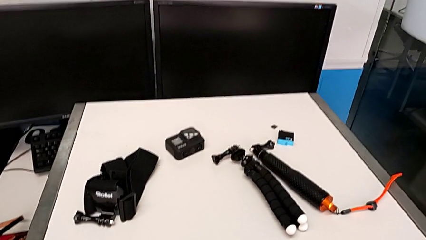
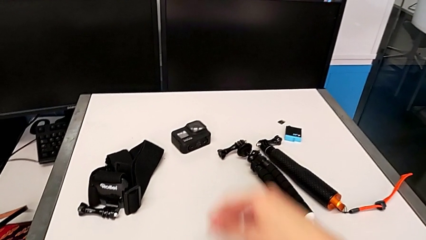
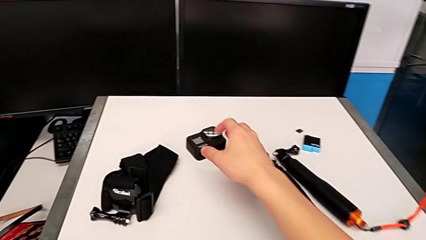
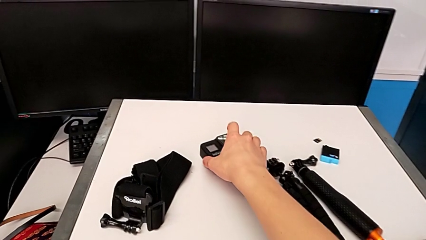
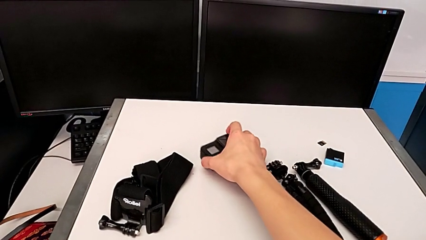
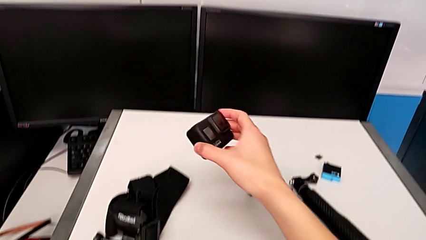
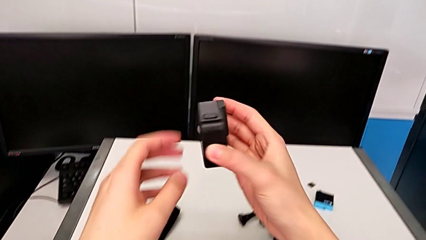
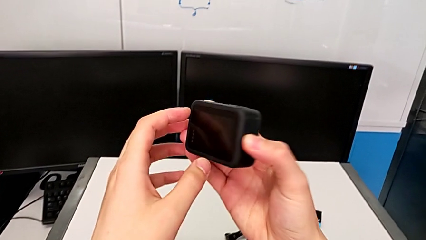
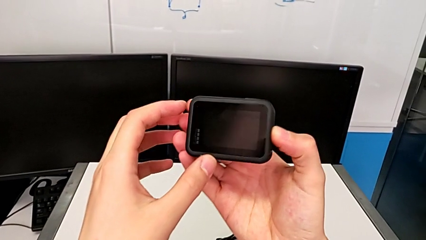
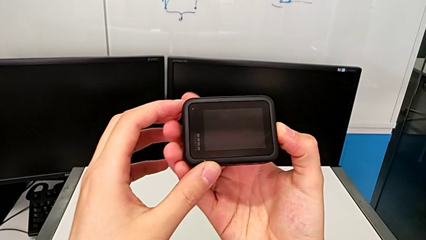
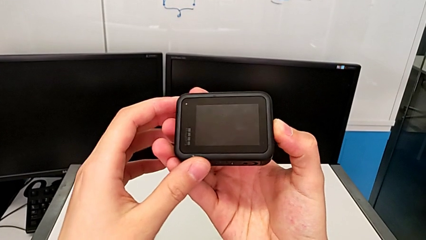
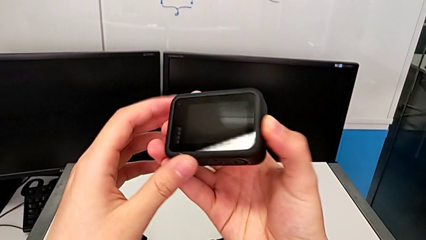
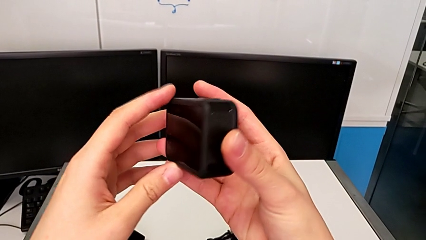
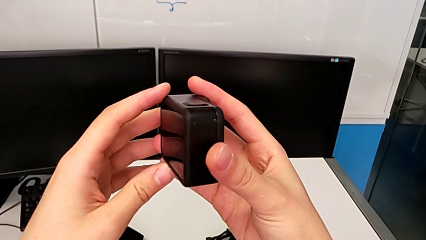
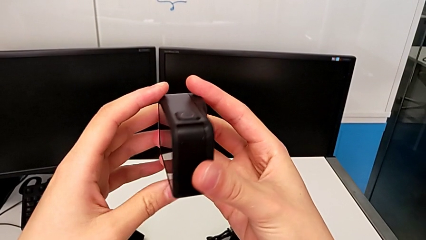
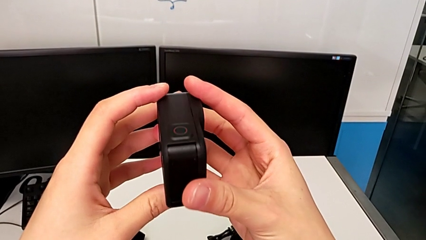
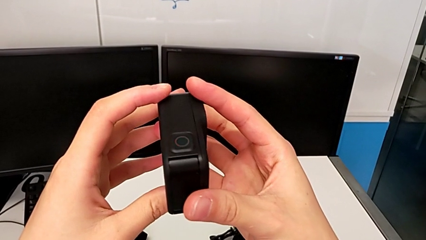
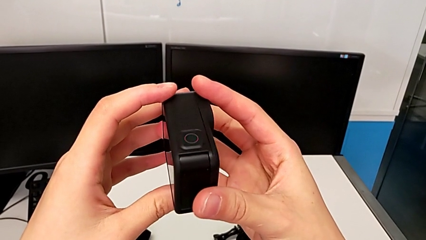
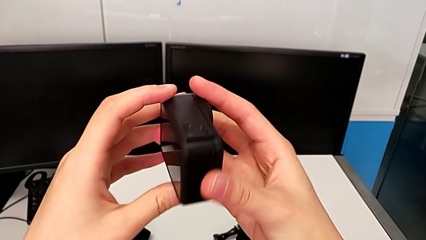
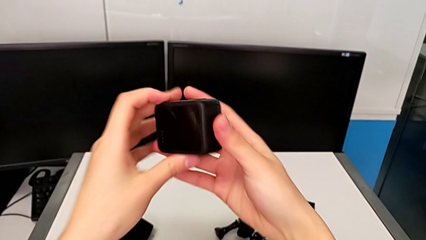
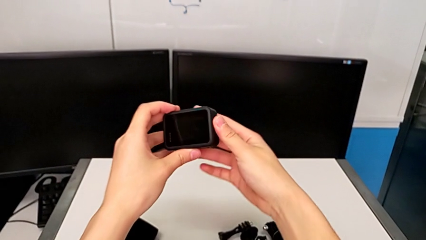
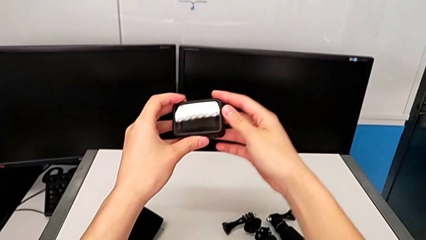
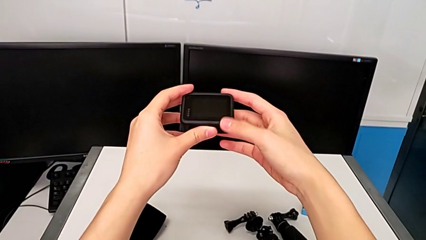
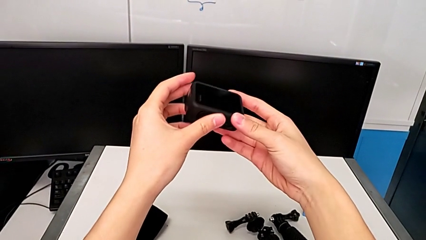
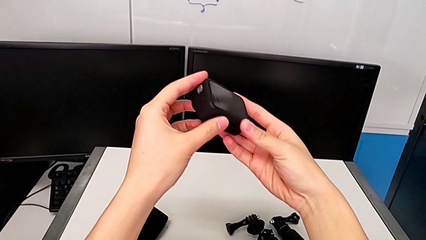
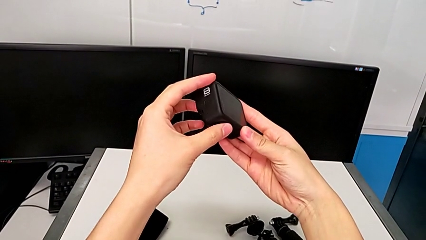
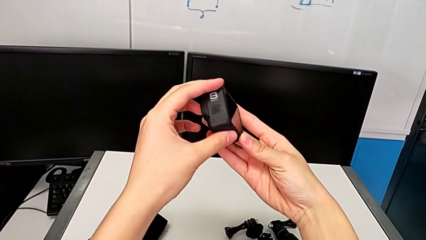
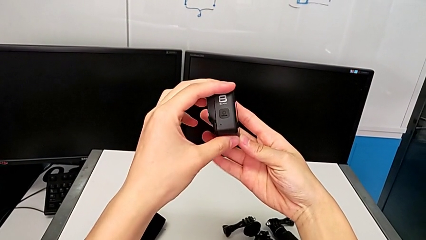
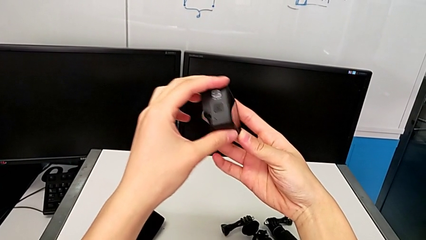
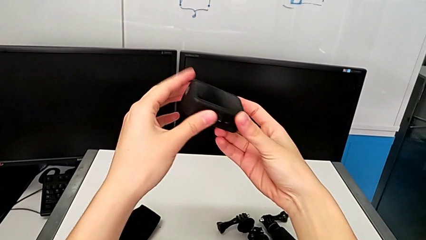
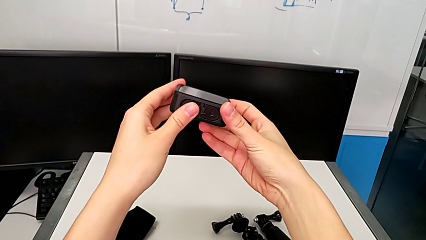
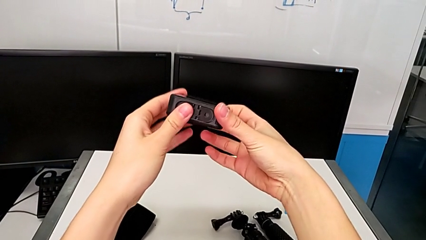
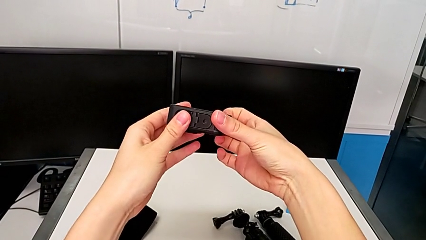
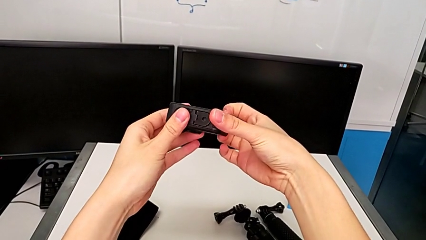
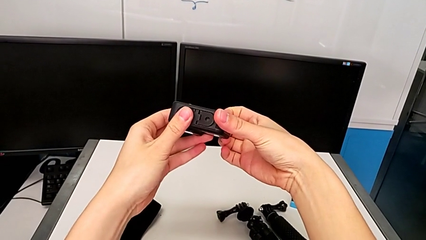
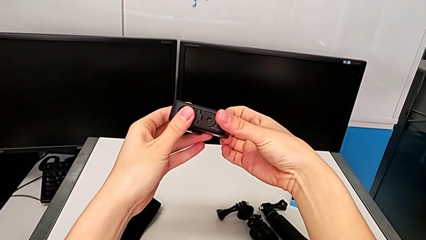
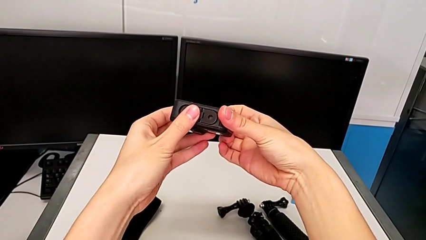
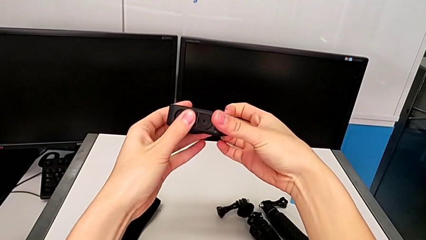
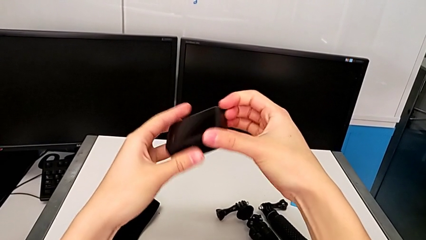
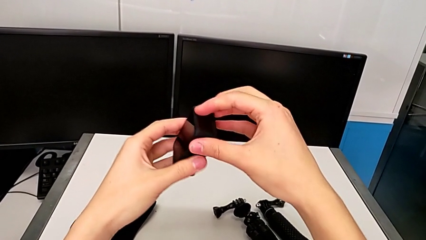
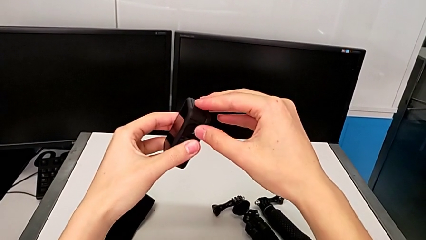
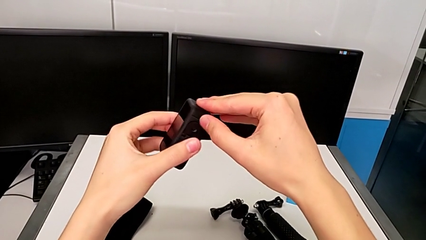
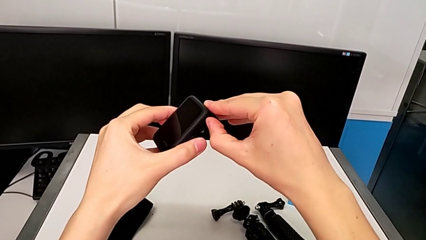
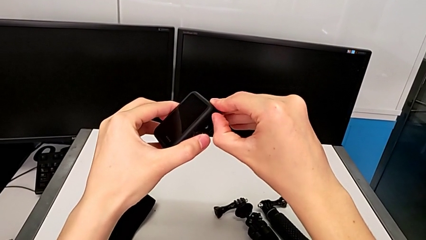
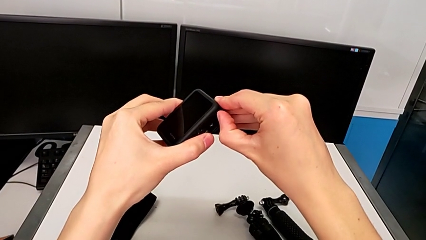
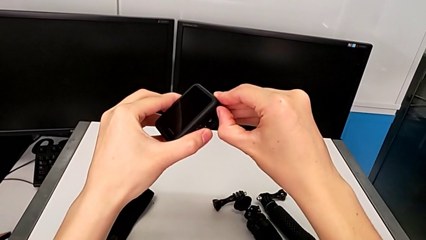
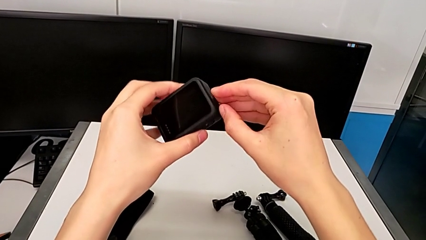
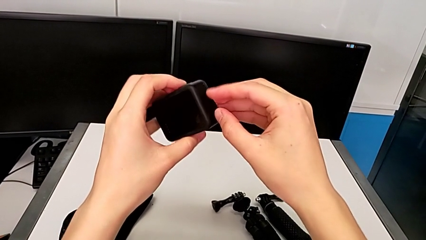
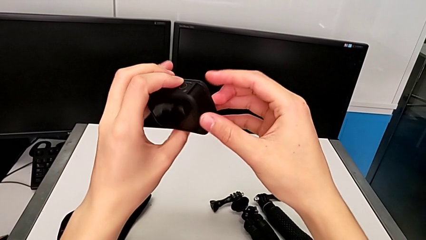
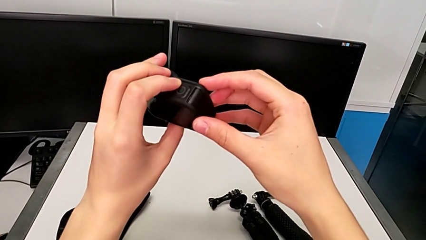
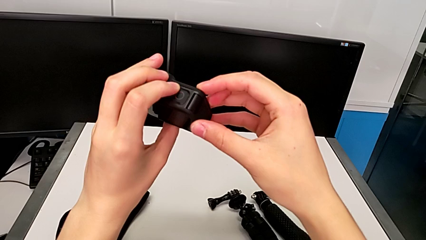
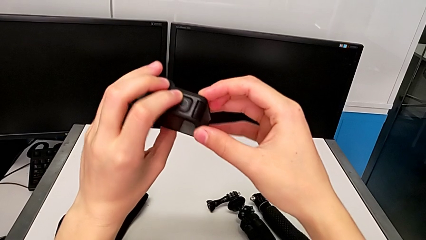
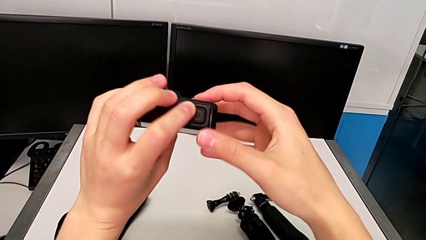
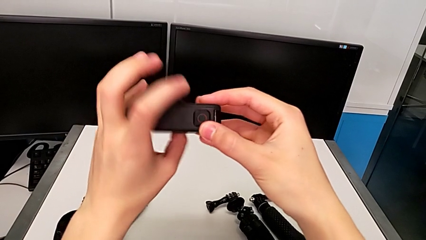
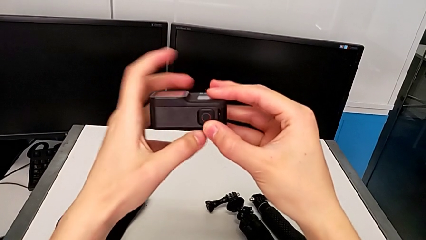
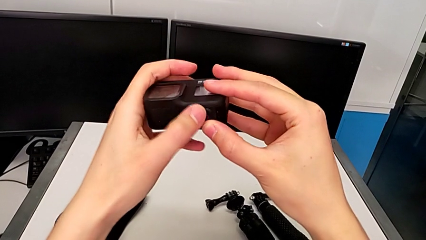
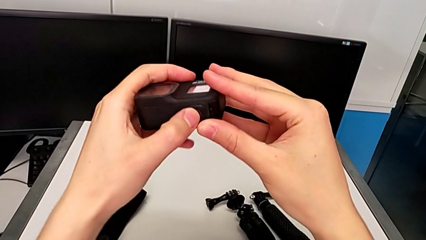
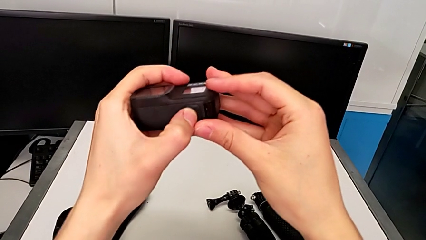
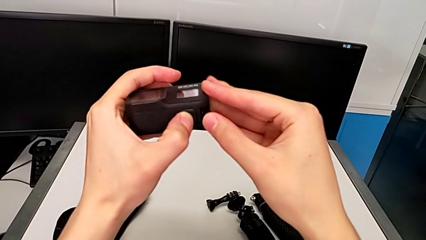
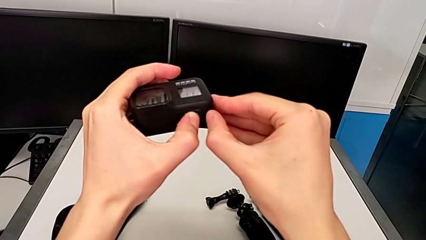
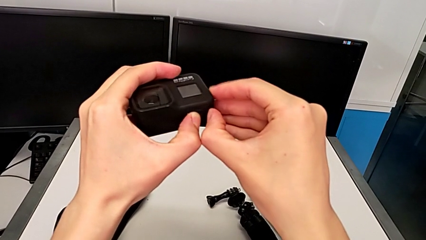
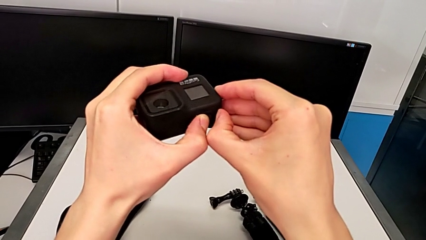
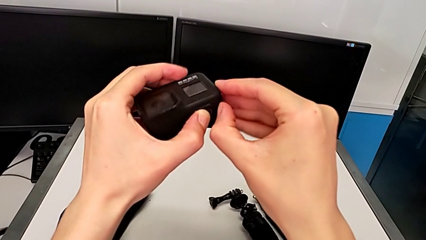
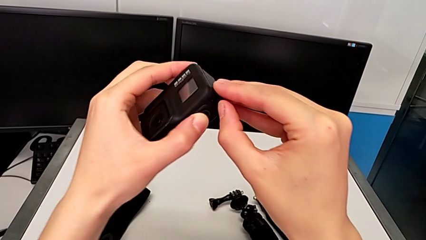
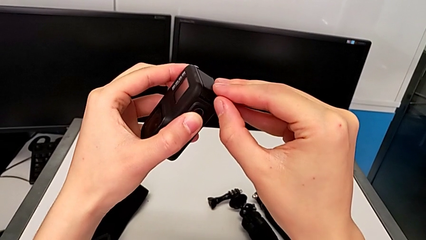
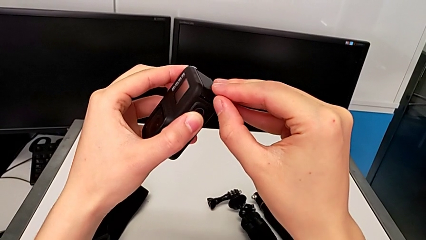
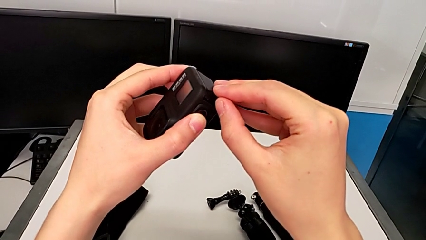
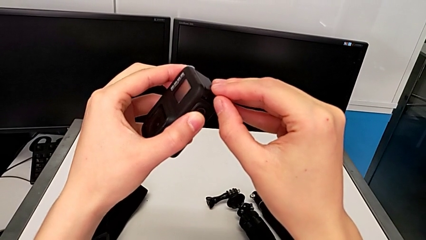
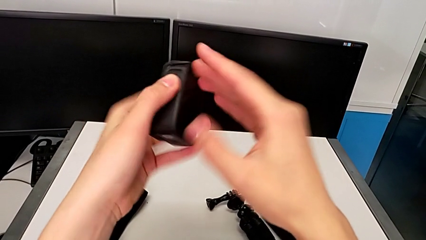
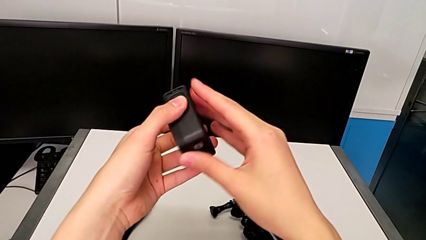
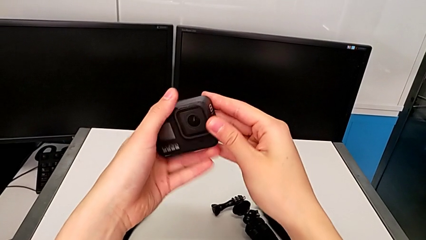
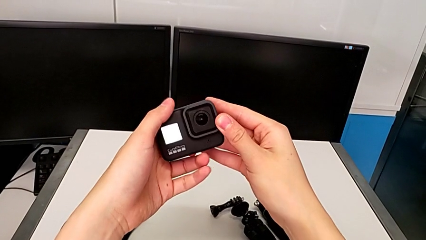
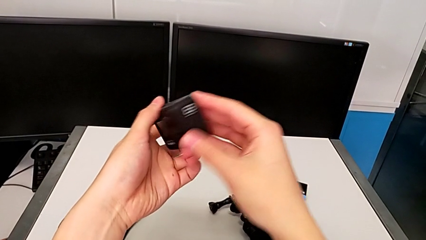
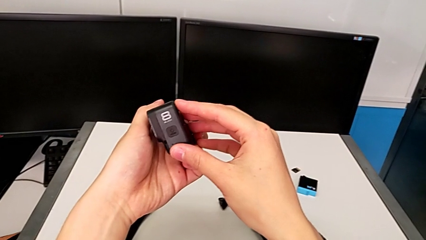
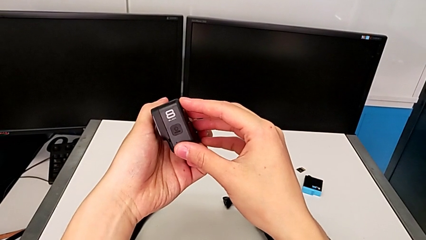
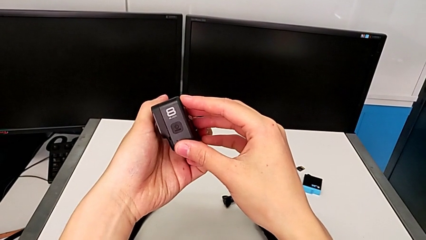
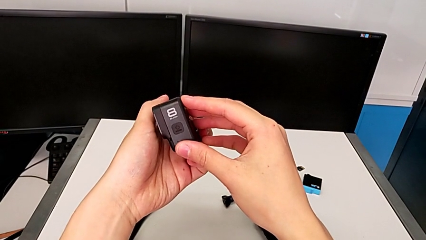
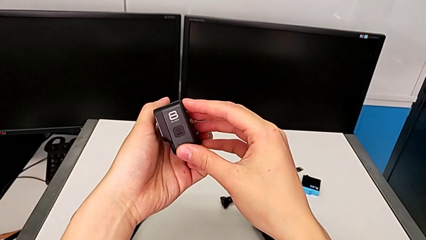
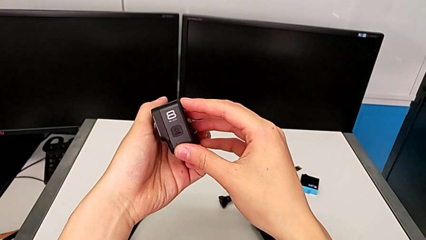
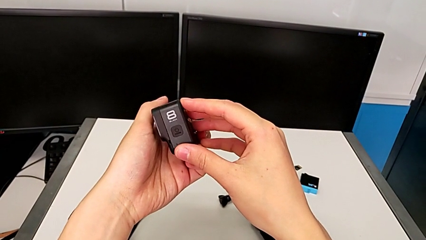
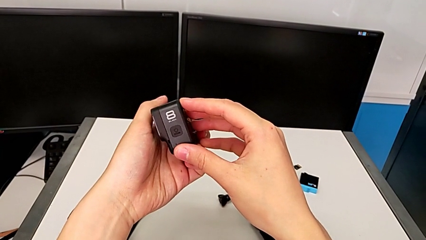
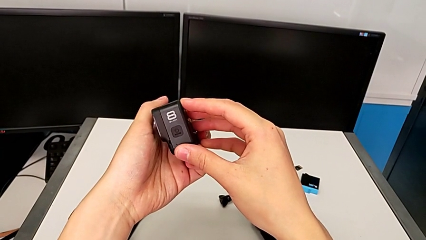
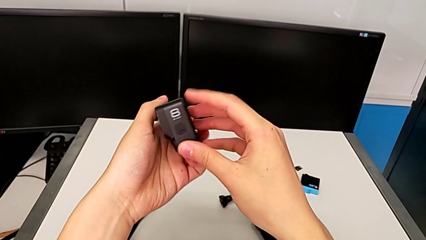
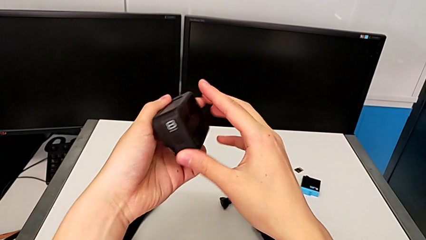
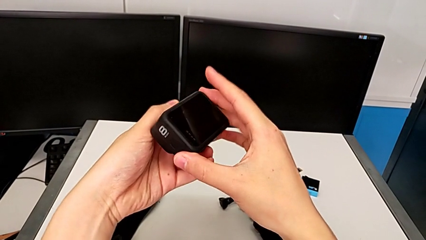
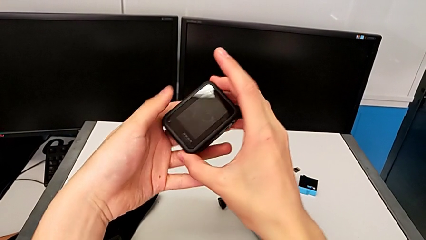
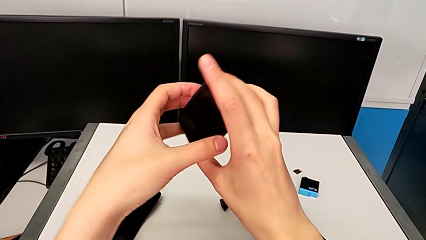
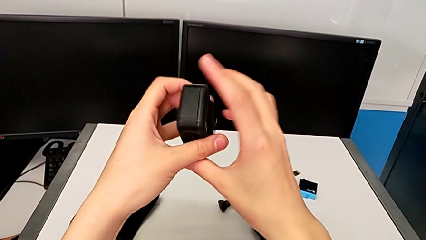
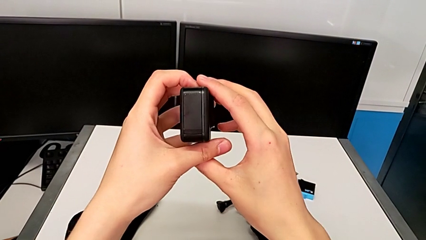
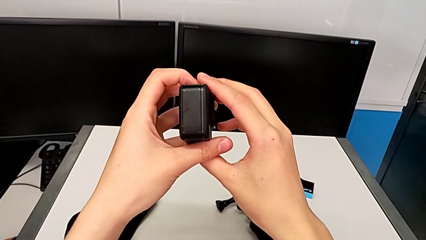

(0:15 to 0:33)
The camera wearer is changing the battery for the GoPro. They grab the GoPro and inspect it. They wrongly rotate it, not finding the battery door, pull the battery door in a wrong direction and rotate the GoPro to the wrong side.
